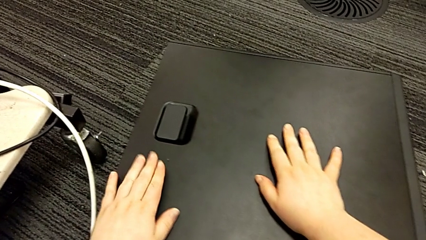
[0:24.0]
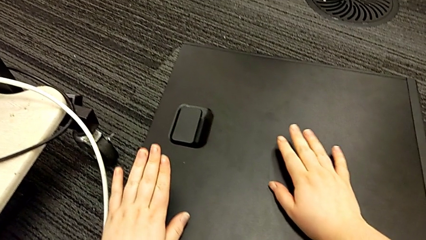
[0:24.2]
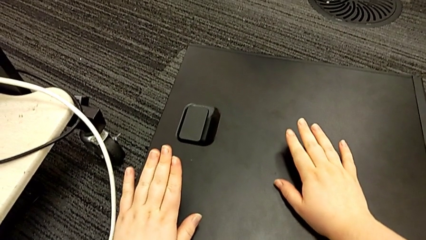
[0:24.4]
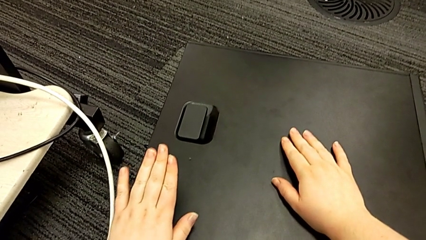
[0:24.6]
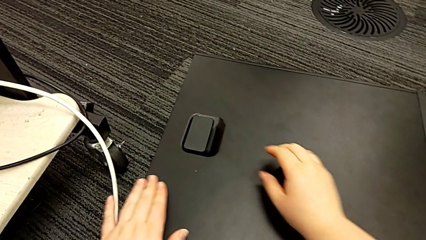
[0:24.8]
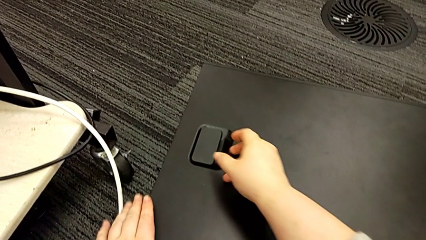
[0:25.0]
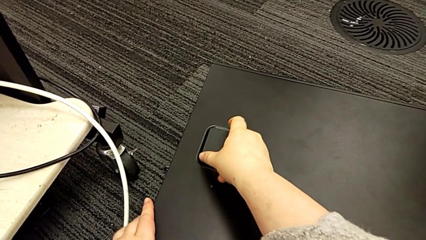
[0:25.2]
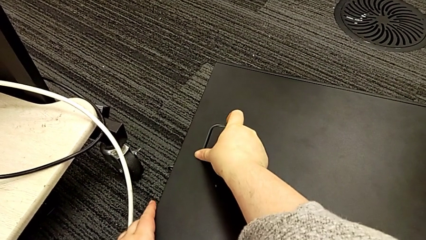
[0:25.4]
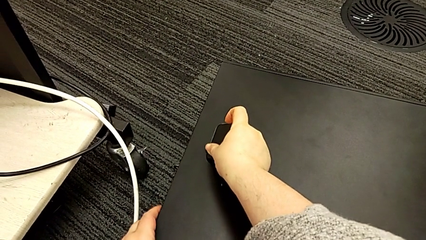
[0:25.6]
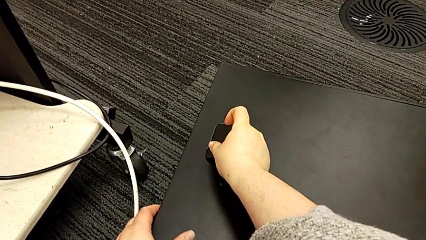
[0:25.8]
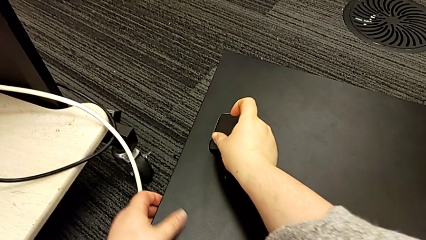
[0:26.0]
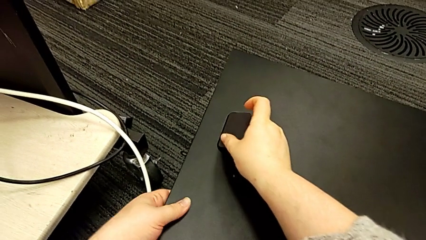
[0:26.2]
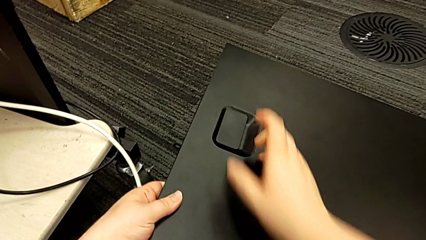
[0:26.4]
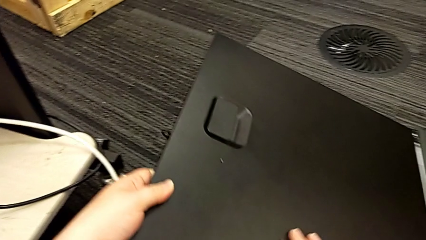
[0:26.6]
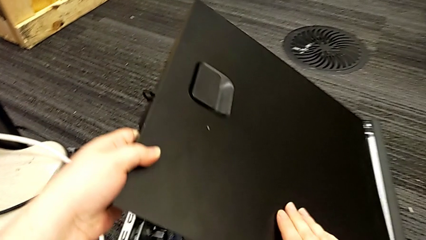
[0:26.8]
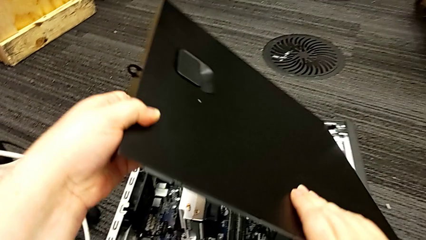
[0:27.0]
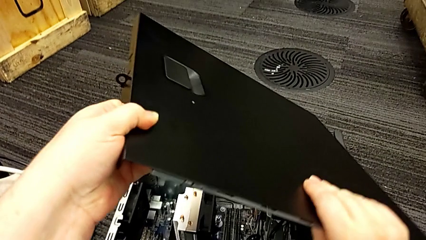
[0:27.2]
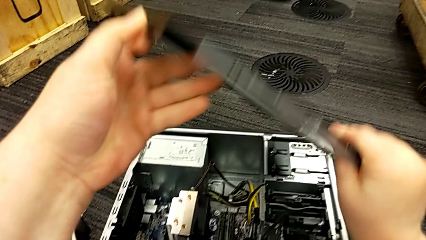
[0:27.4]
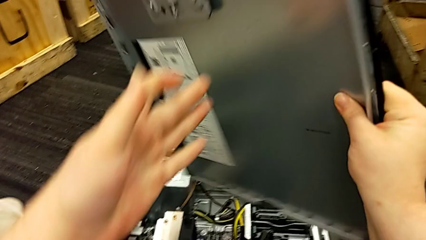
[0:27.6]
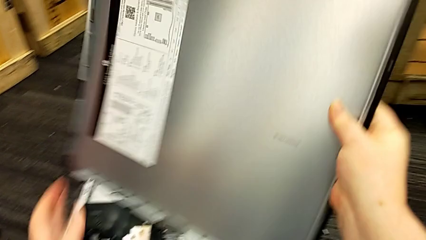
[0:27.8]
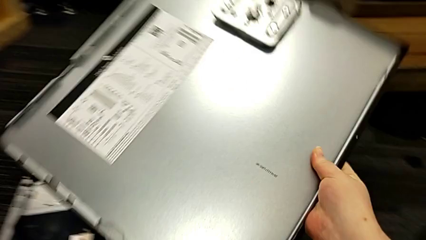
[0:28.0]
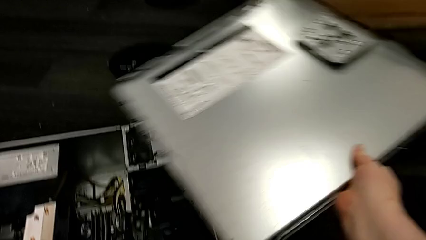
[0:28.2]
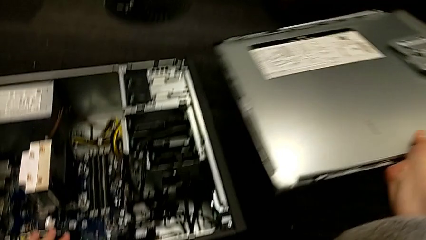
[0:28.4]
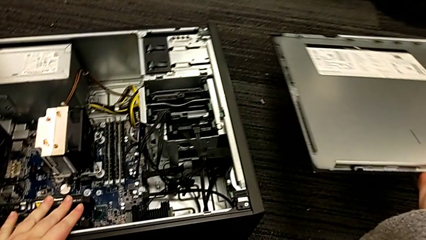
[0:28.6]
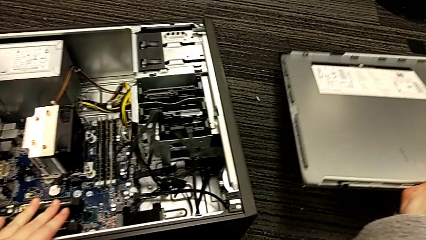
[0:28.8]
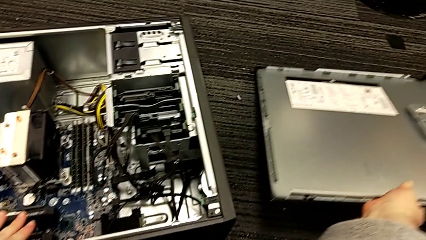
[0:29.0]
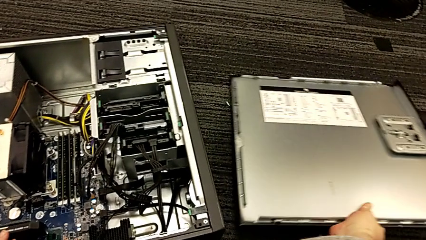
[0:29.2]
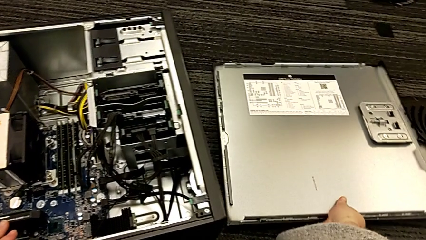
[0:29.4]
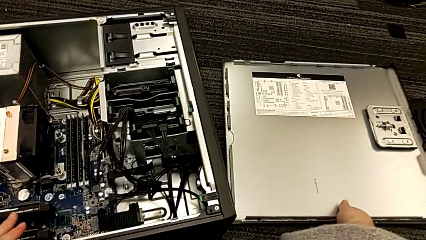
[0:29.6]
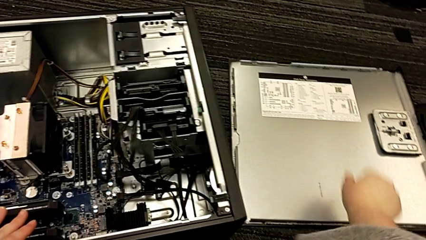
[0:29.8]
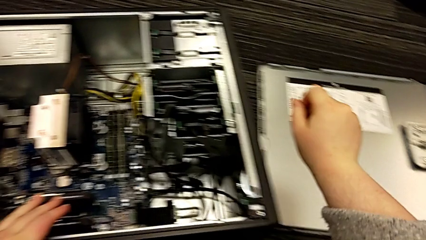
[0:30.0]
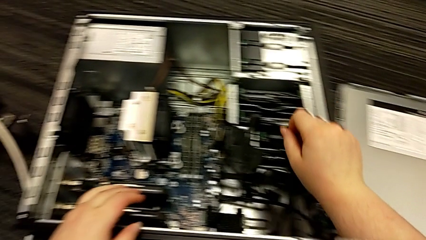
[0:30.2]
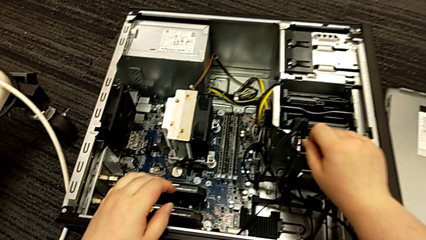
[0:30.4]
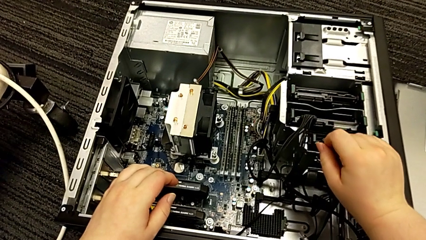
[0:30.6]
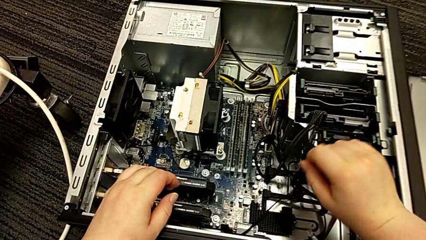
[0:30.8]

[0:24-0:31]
The camera wearer disassembles the cover of the computer tower. They grab the cover, open it, lift the computer tower and place the cover.

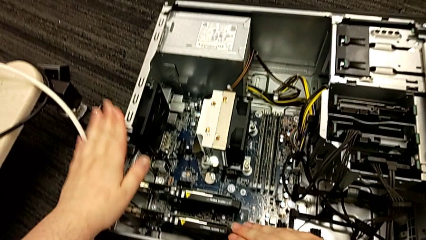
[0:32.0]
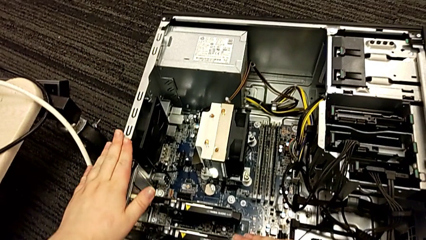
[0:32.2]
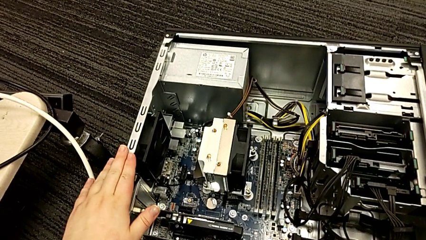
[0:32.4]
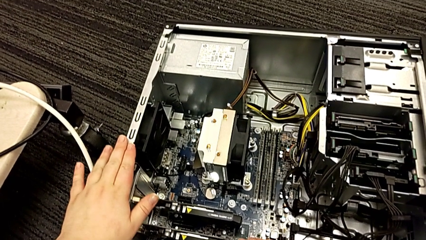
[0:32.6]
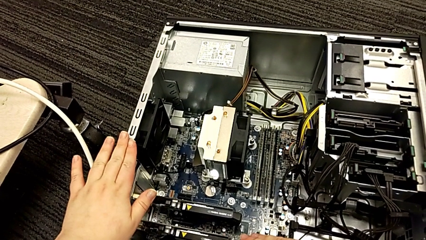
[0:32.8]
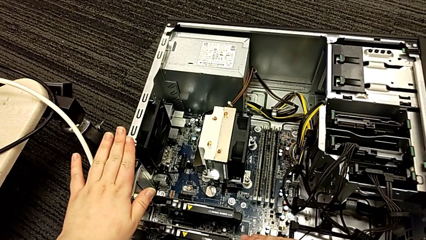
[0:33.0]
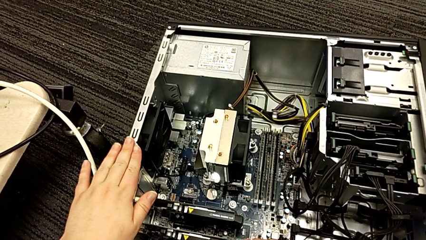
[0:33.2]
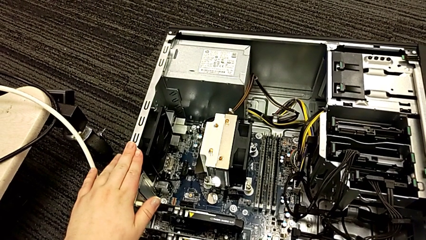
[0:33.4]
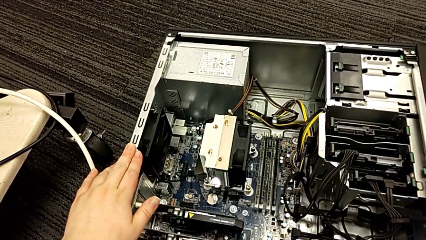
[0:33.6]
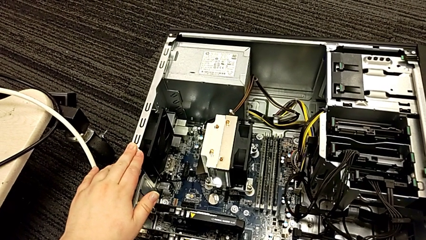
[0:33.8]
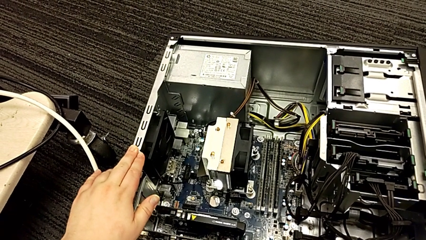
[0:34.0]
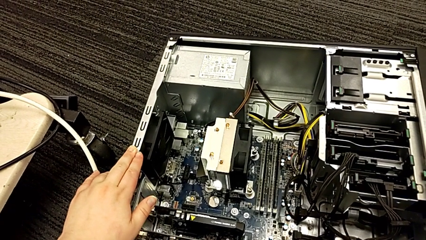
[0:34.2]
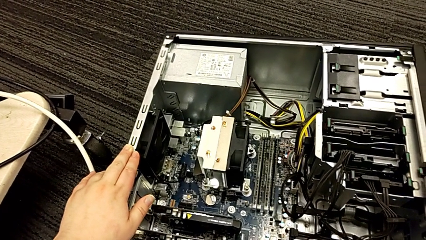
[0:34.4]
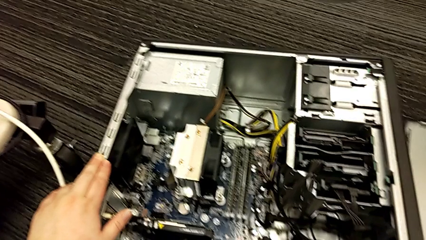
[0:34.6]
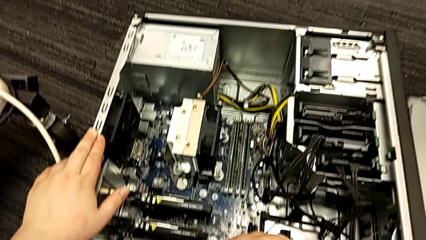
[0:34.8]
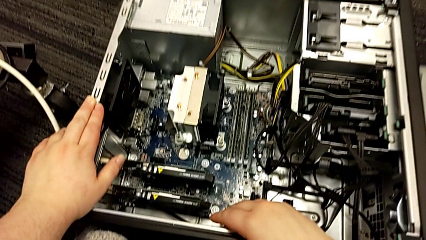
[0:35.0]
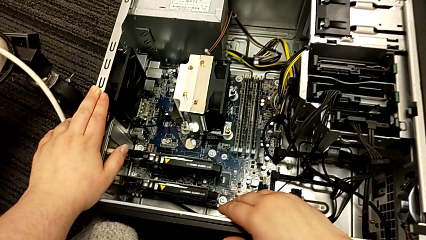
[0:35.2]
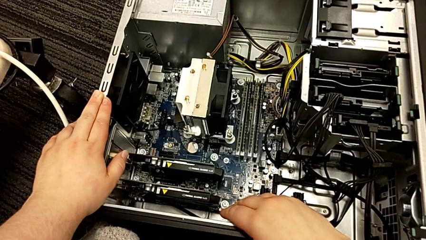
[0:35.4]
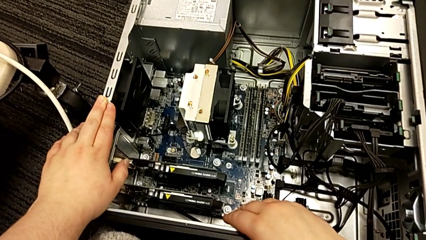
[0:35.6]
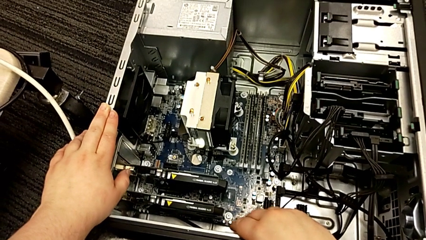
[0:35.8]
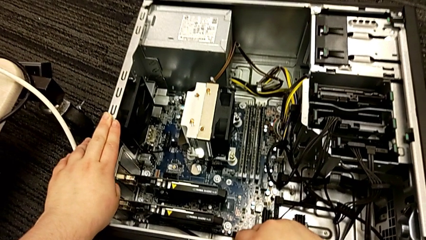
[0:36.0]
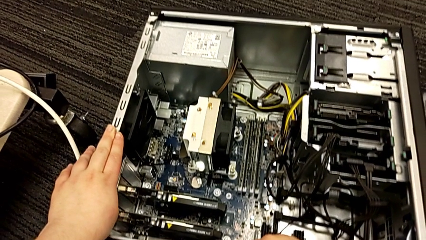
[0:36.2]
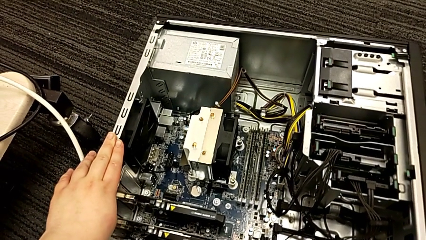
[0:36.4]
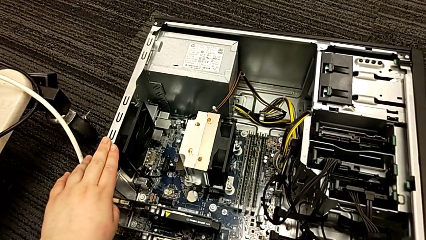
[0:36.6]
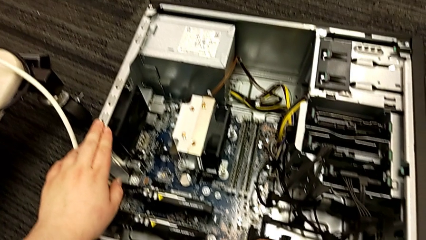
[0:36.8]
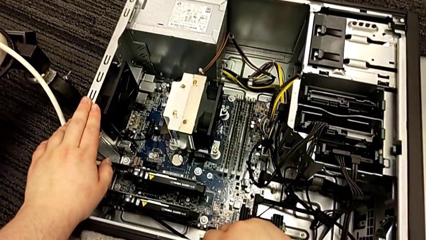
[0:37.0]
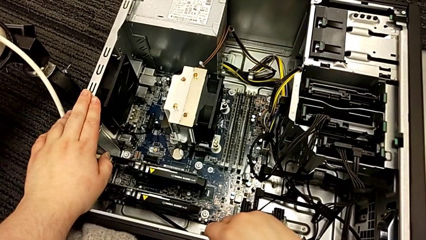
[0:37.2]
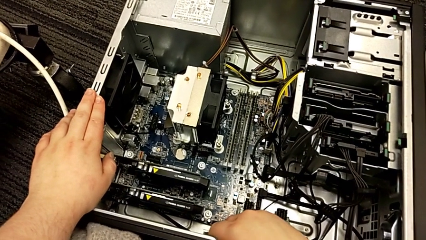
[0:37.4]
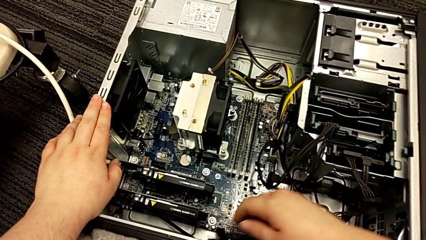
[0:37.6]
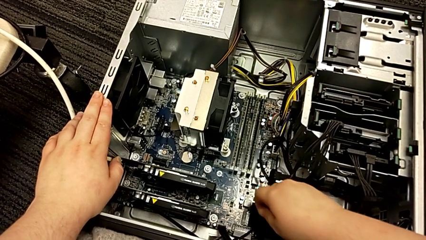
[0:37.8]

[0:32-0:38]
The camera wearer inspects the motherboard. They touch the computer tower and inspect it.

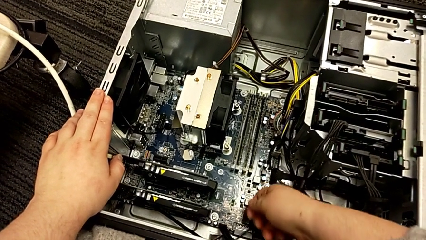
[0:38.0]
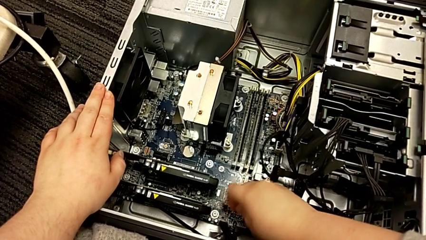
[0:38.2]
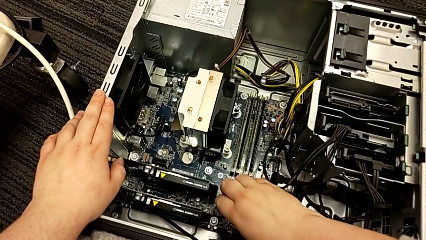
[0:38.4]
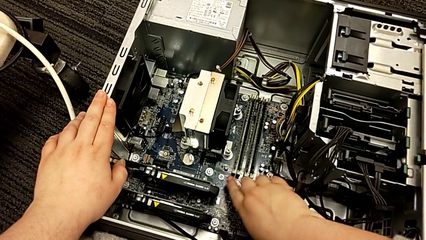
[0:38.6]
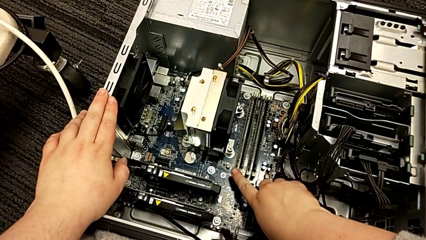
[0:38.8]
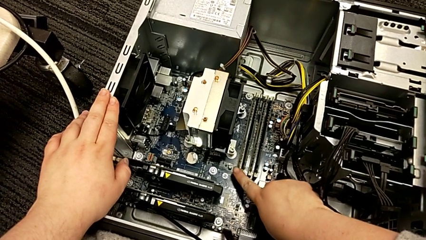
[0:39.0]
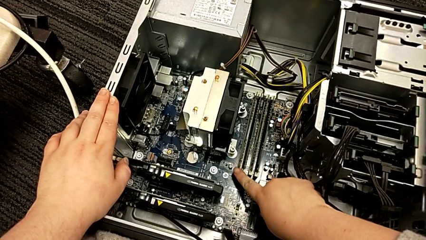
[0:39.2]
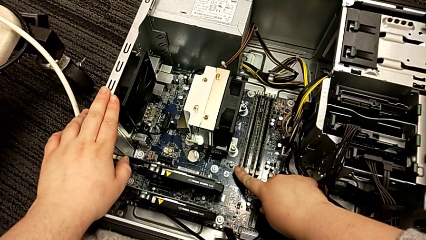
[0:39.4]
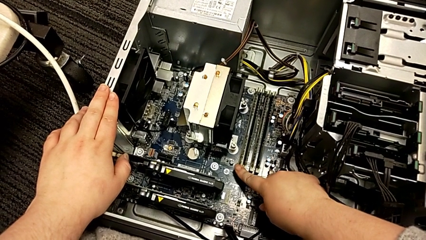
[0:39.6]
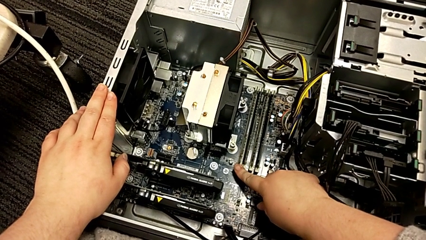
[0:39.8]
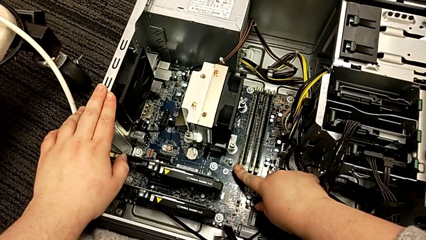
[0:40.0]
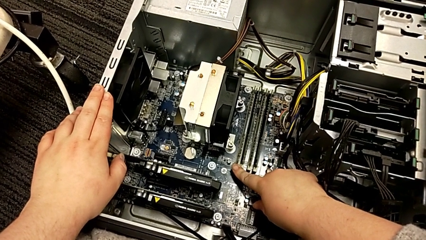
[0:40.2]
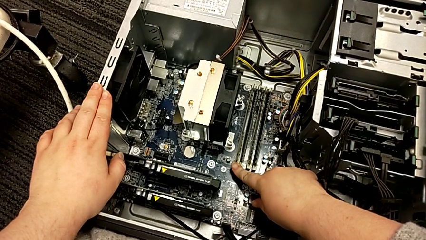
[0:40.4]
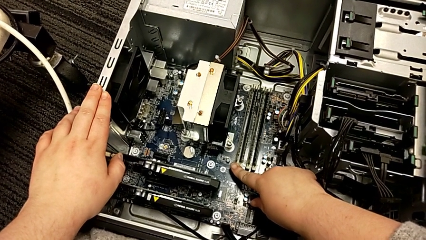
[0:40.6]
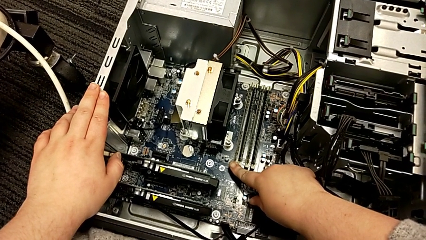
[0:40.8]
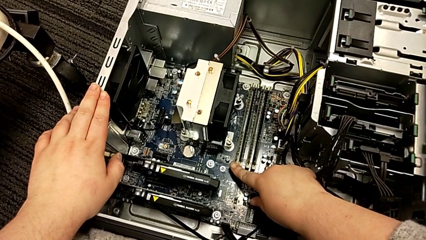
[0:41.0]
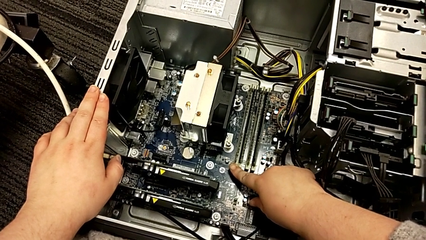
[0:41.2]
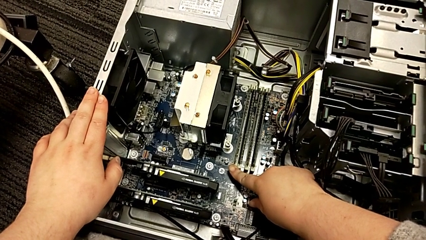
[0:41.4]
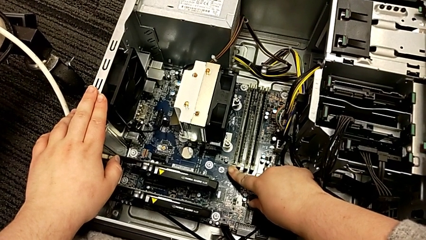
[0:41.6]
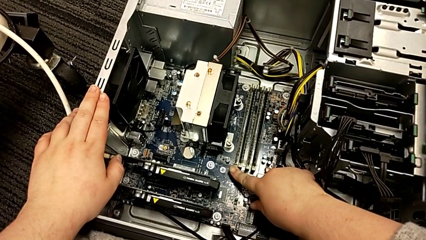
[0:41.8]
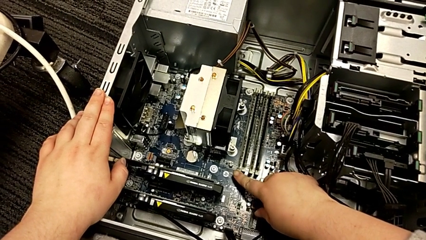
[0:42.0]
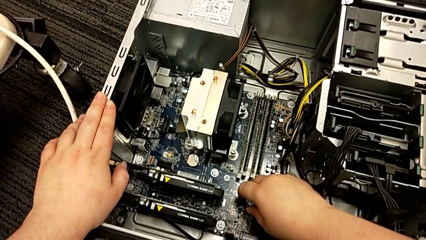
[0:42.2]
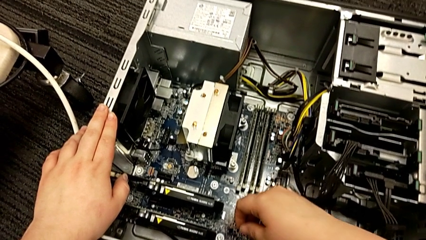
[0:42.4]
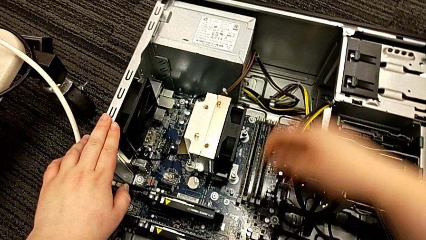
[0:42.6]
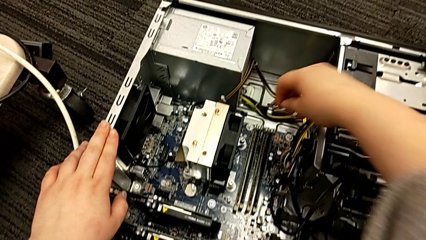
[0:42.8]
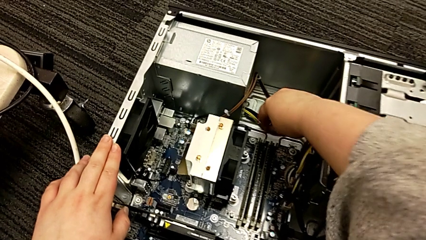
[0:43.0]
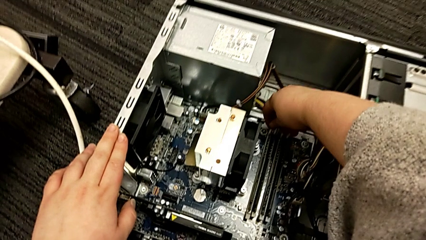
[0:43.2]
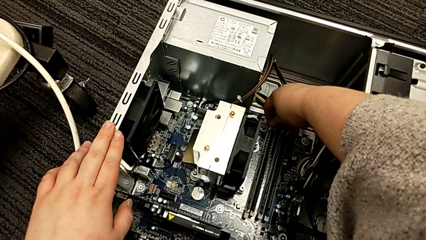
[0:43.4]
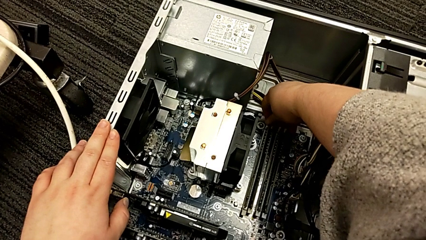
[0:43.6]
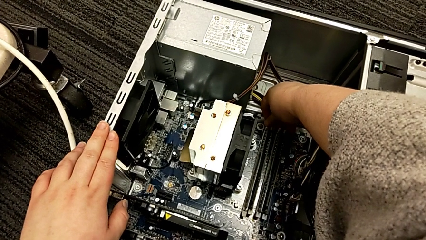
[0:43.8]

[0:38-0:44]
The camera wearer is removing the RAM from the computer tower. They touch the RAM tab and begin to push the first RAM tab.
